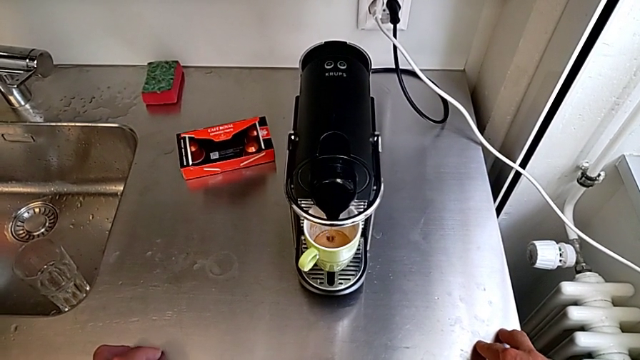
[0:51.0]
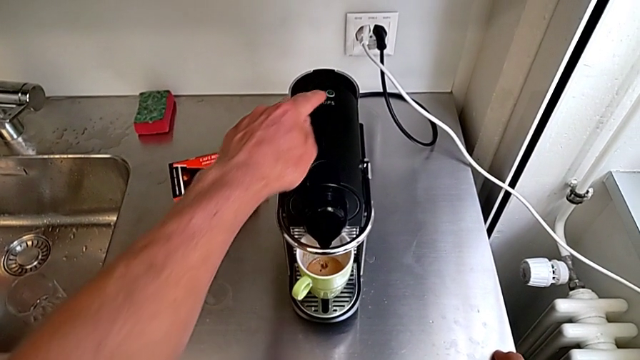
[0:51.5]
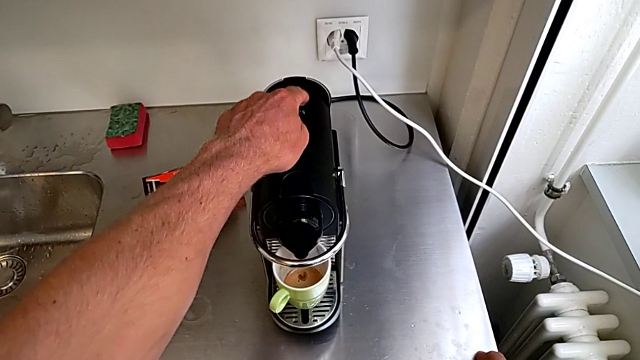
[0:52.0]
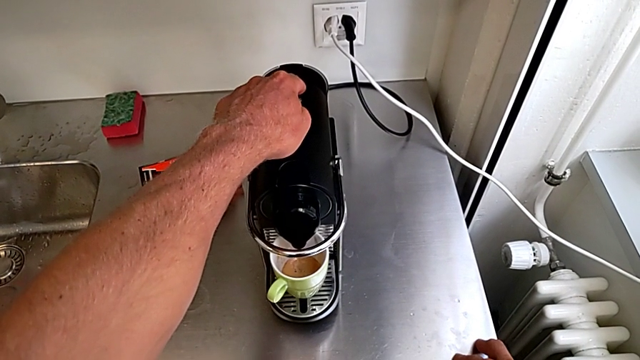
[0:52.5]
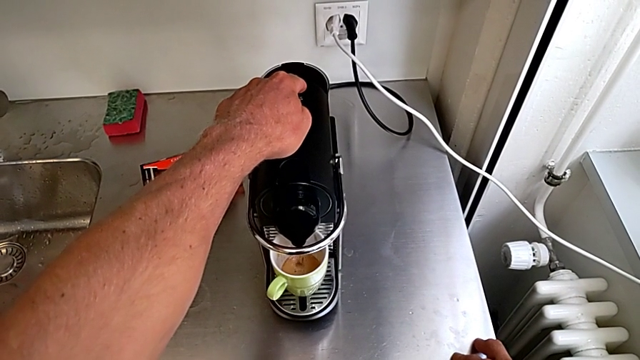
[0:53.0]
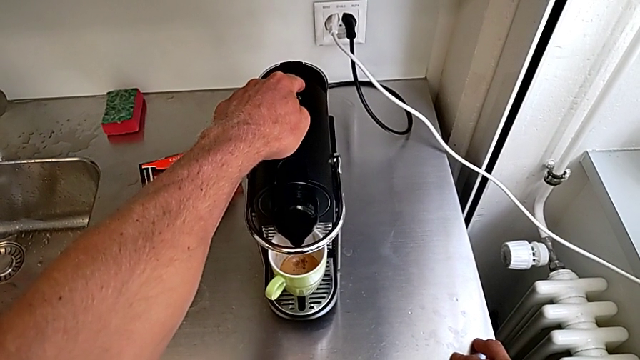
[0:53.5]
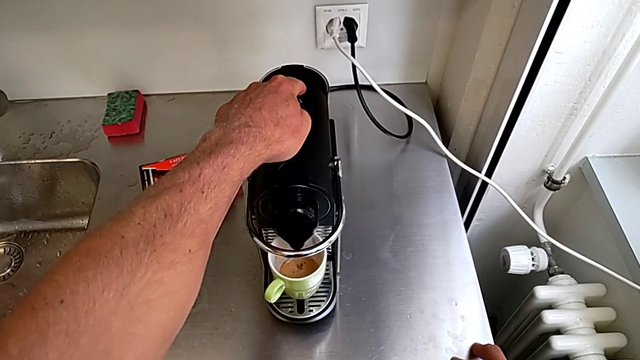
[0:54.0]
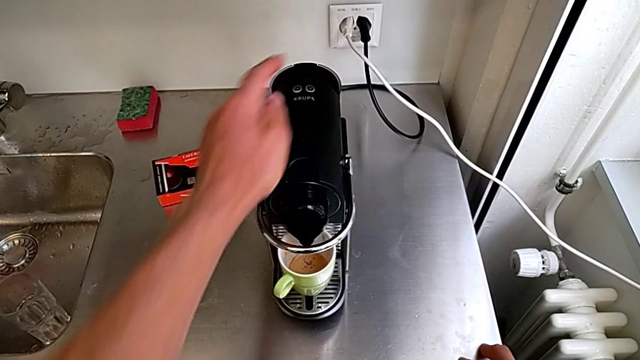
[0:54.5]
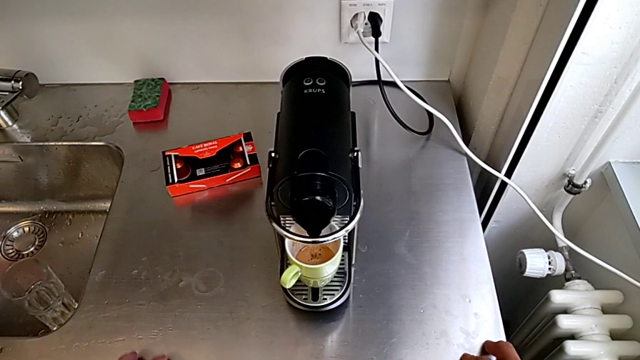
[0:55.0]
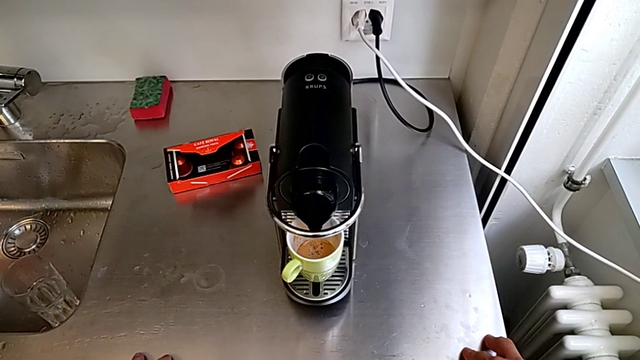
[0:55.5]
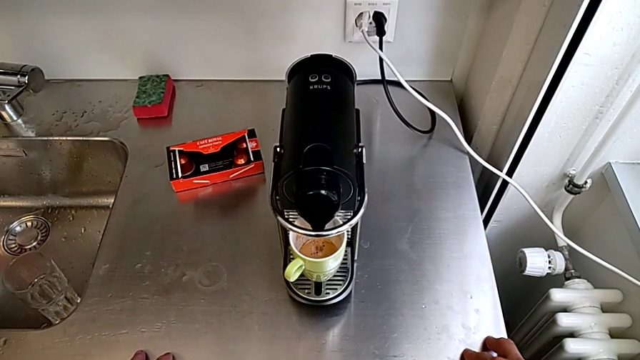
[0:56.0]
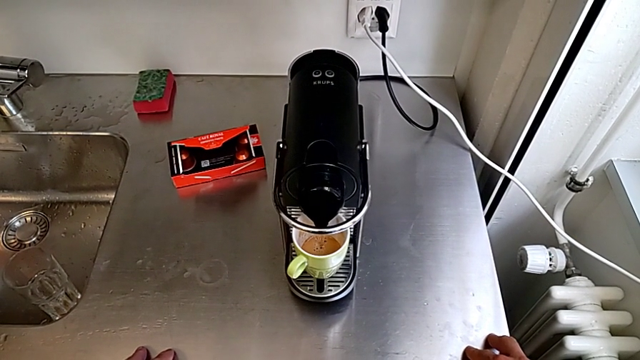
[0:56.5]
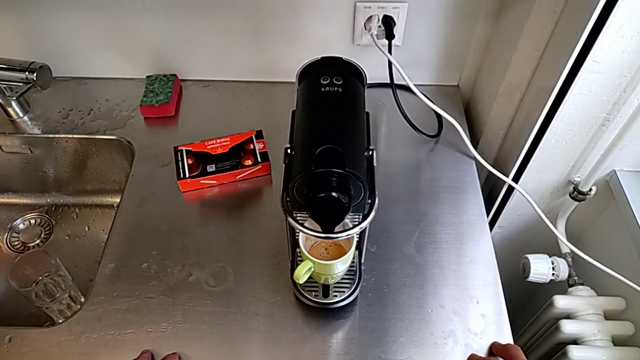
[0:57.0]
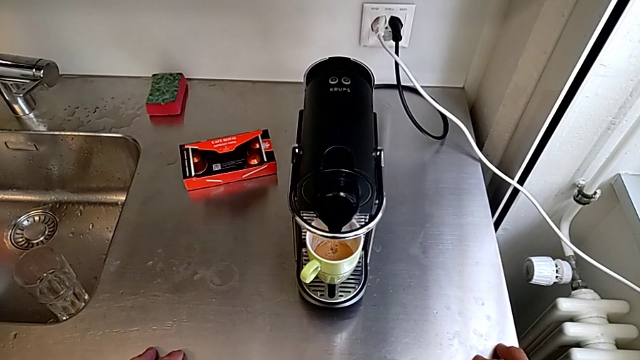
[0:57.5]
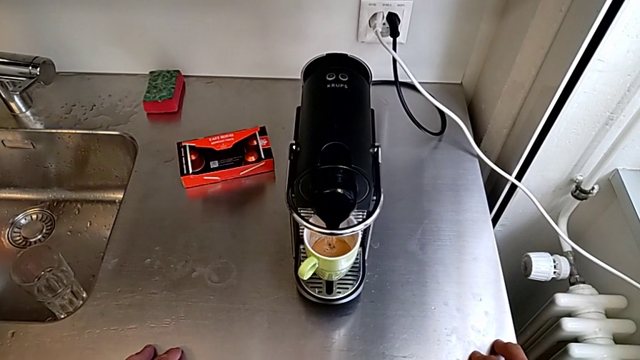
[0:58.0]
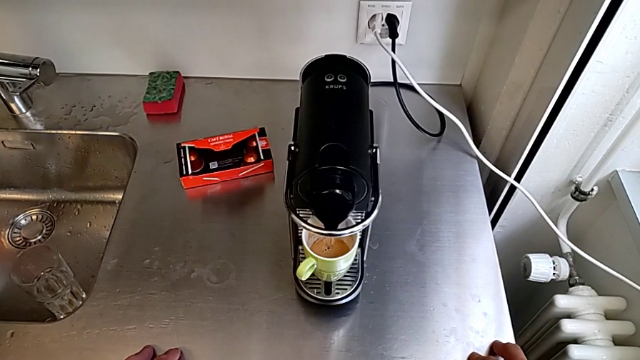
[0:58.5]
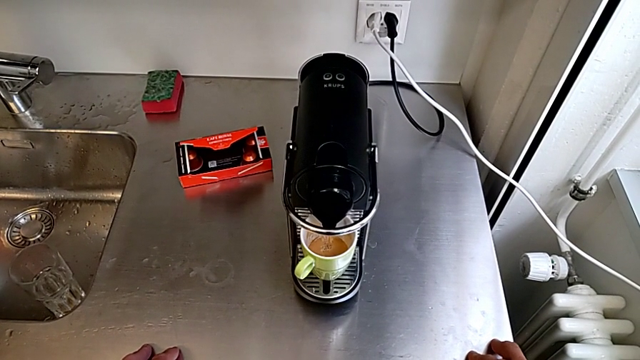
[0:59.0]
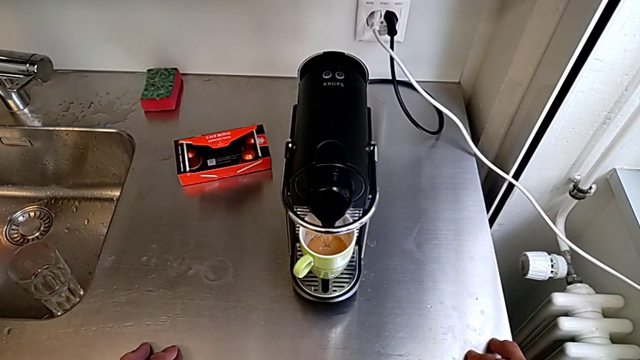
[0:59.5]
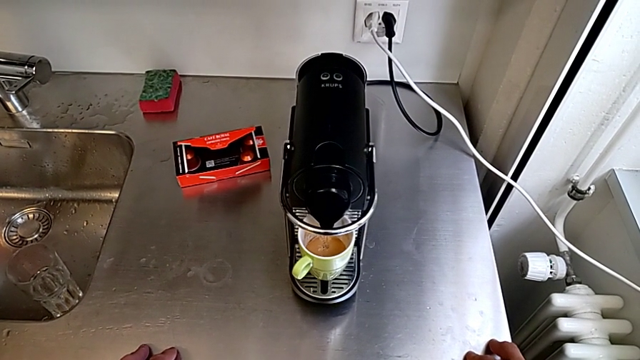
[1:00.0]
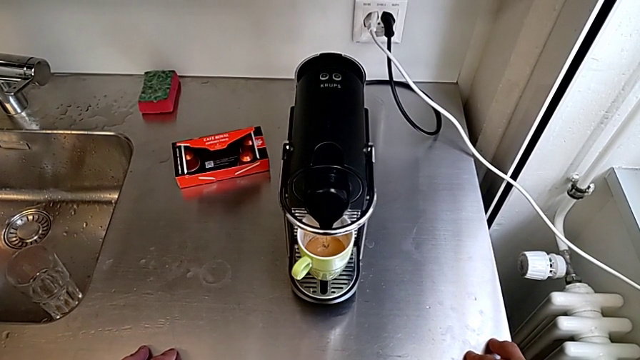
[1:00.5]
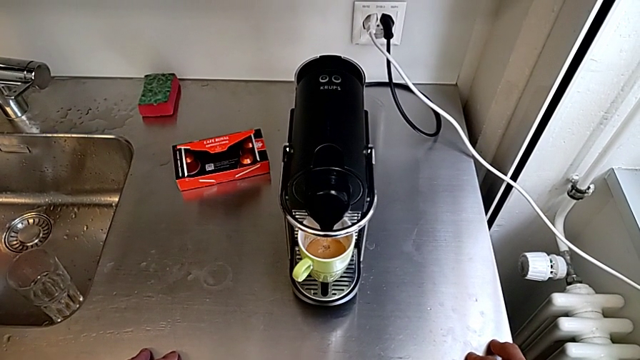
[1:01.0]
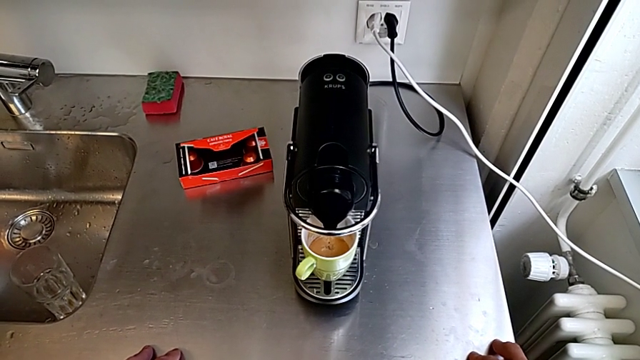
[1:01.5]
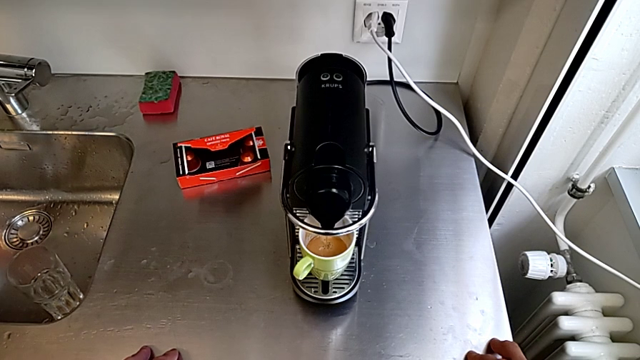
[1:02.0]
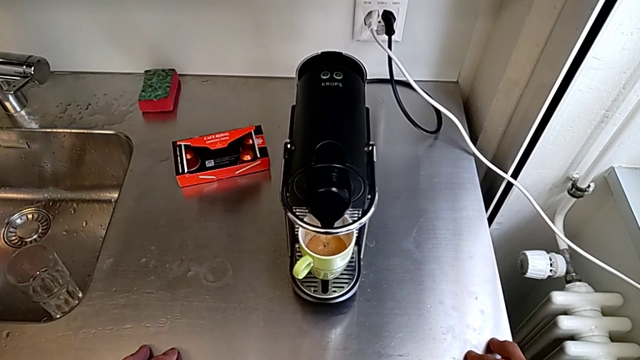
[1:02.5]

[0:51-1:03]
The camera wearer is making a cup of coffee. They approach the right button and press it with the left hand.

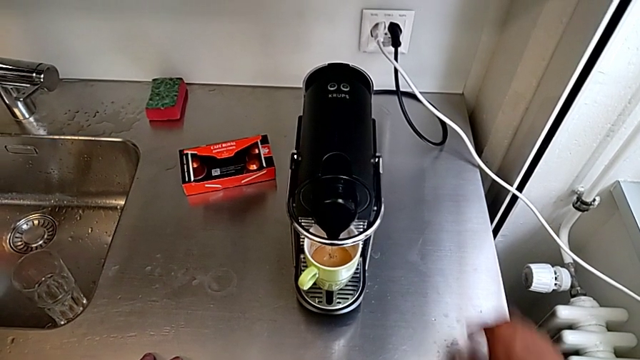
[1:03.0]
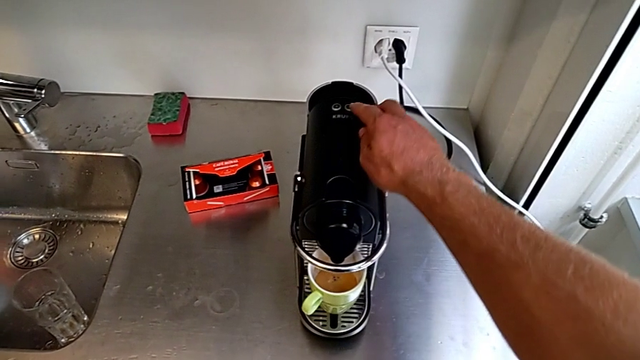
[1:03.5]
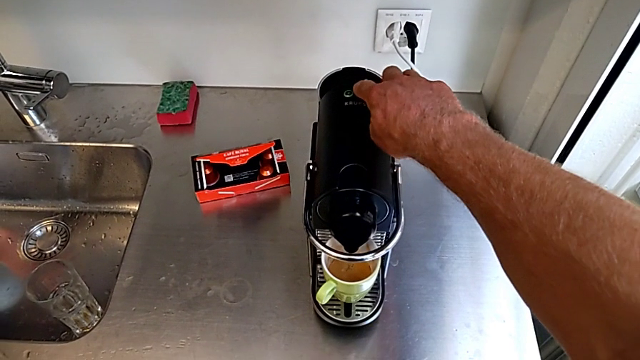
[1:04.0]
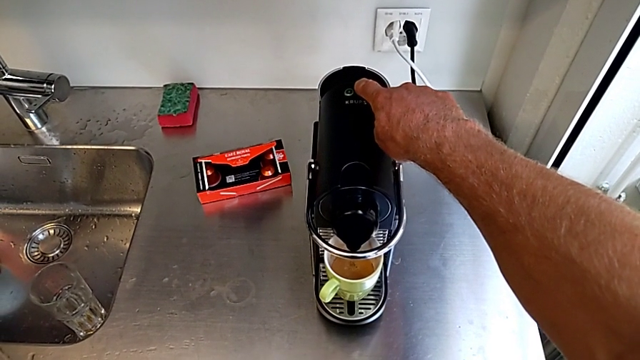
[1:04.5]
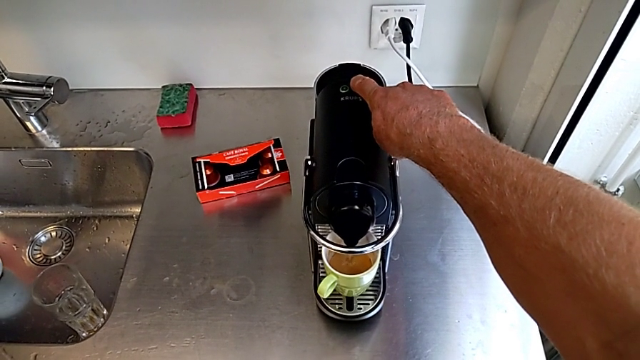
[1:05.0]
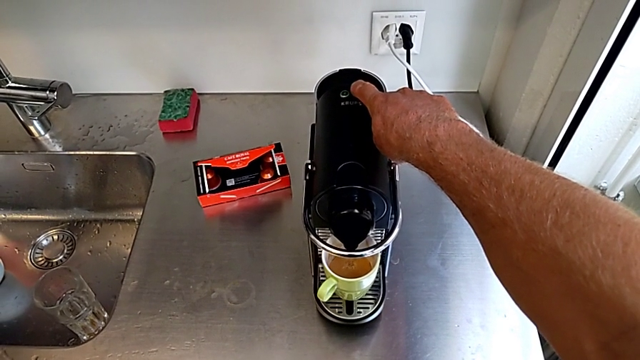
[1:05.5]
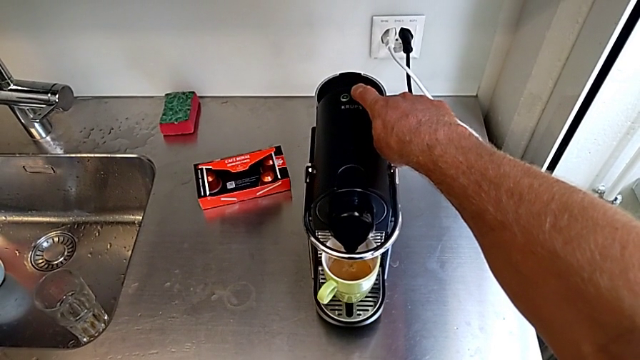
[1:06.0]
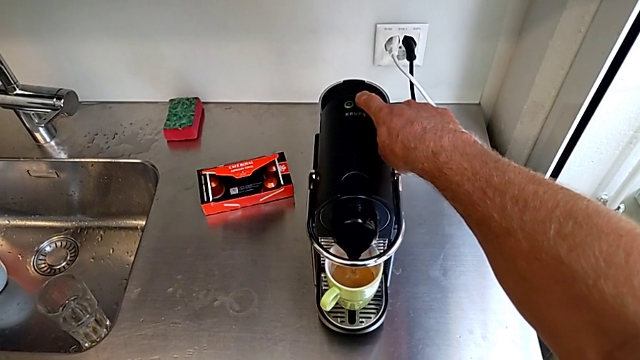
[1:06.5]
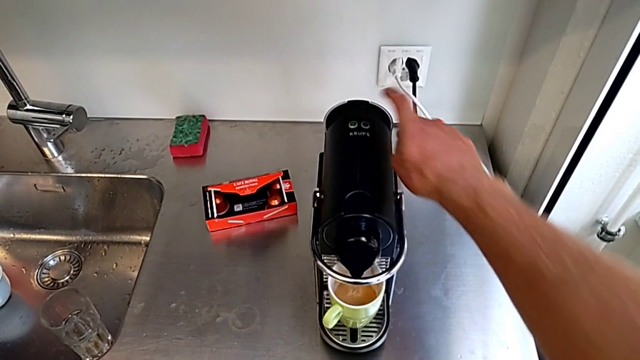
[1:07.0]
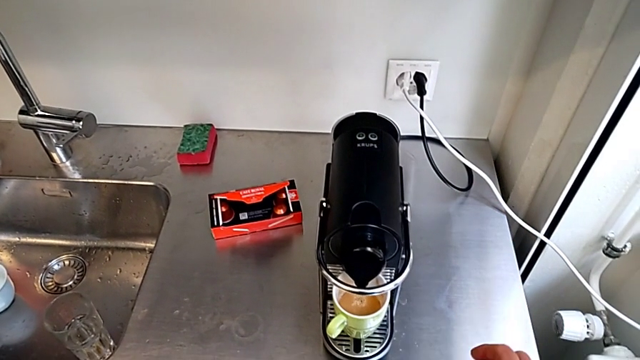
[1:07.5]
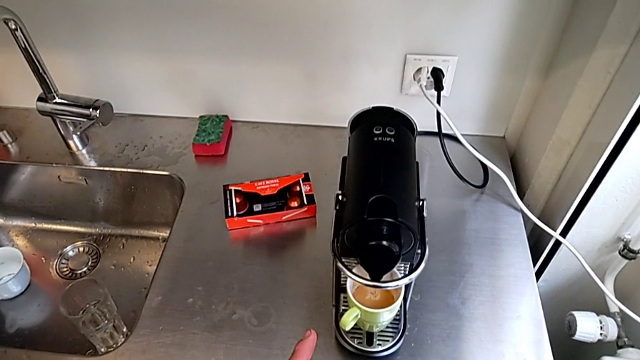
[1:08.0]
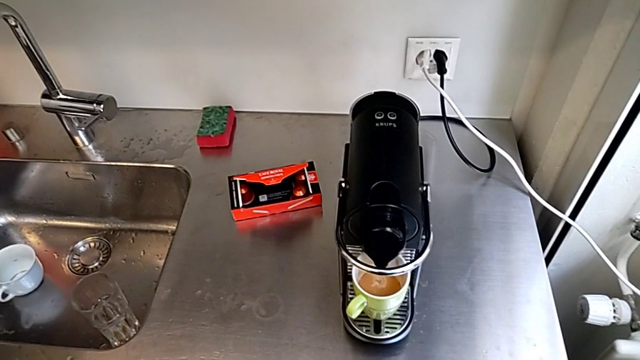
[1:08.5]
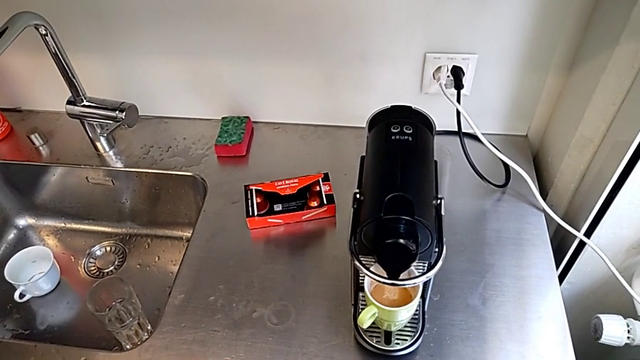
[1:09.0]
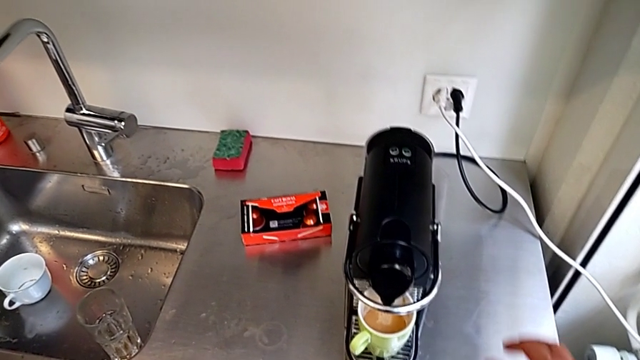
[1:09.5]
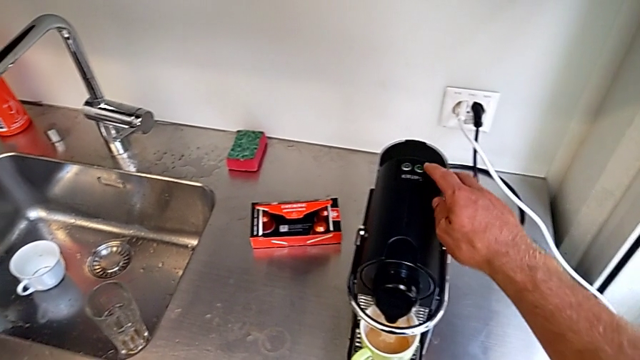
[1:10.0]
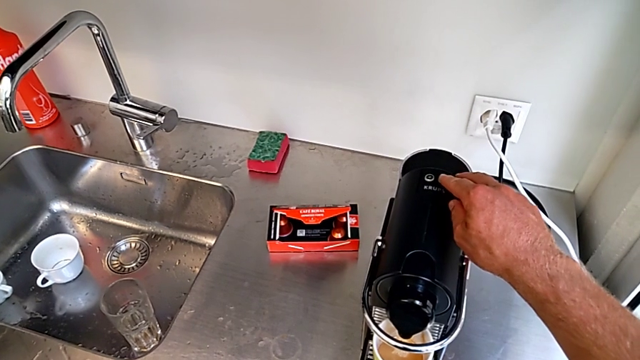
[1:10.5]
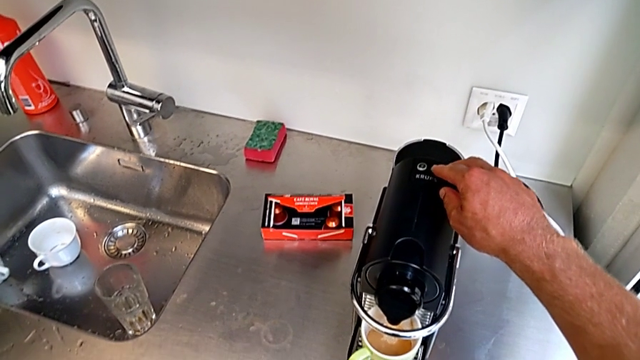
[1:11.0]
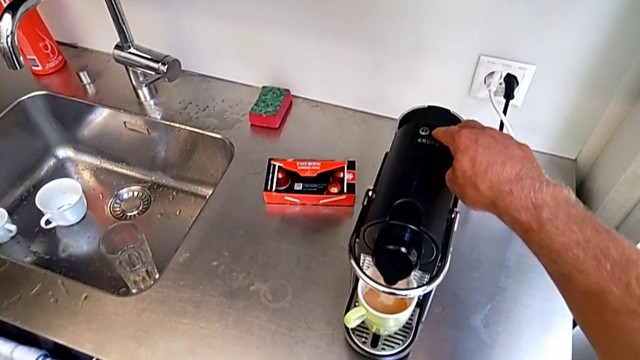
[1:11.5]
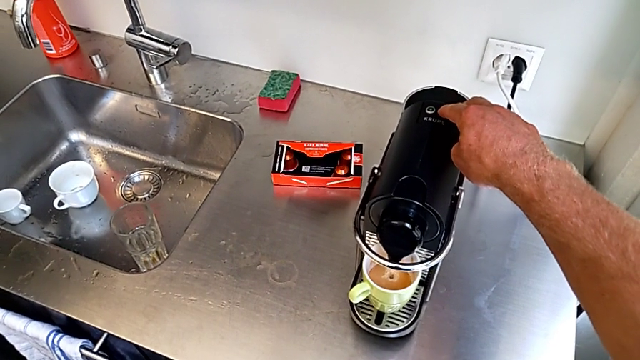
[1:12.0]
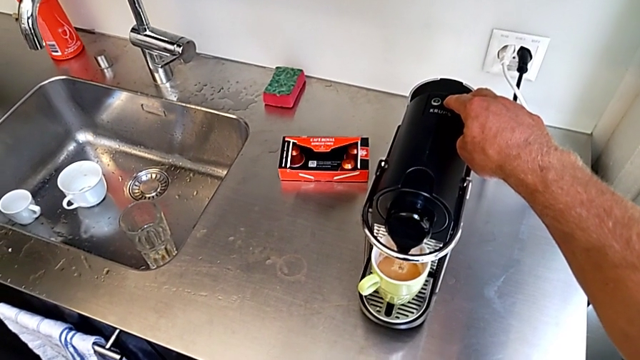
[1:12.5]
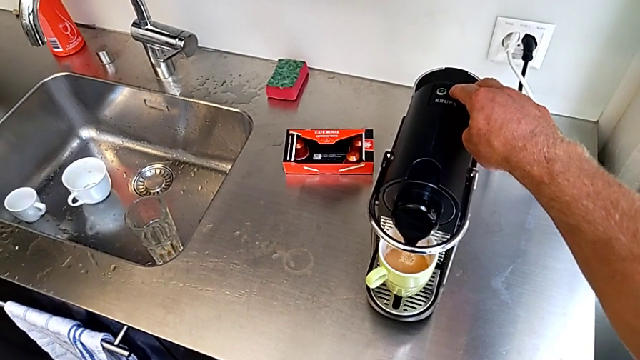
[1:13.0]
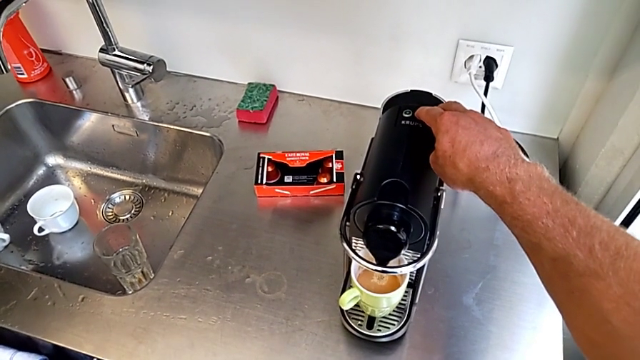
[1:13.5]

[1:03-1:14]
The camera wearer is making a cup of coffee. They wrongly approach the right button, press it, approach it and begin to press it, all with the right hand.
